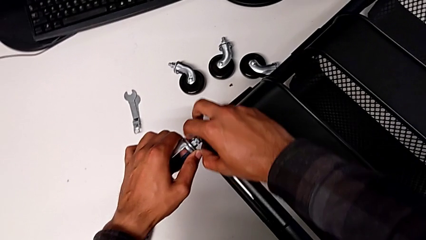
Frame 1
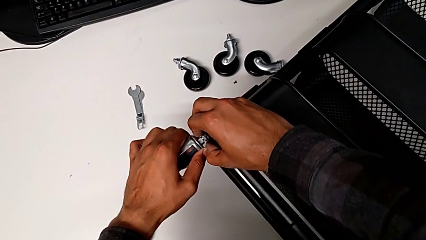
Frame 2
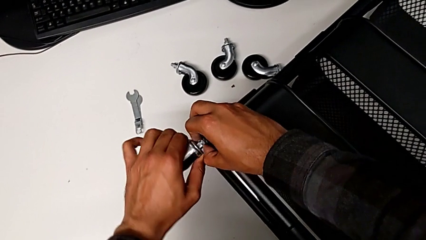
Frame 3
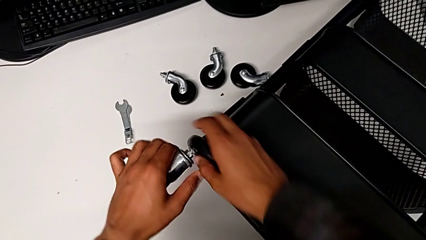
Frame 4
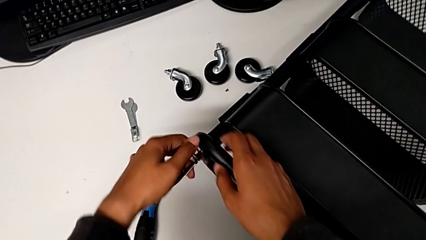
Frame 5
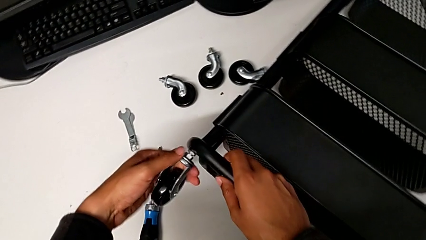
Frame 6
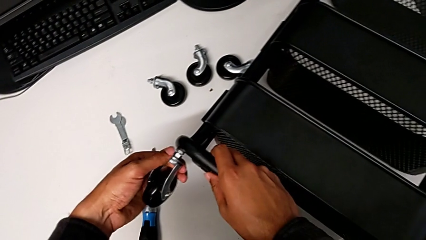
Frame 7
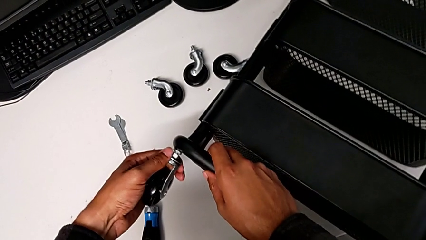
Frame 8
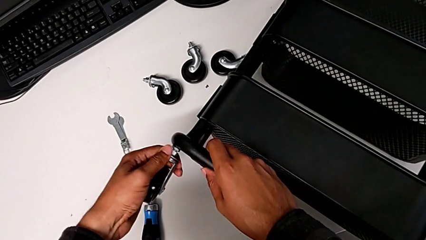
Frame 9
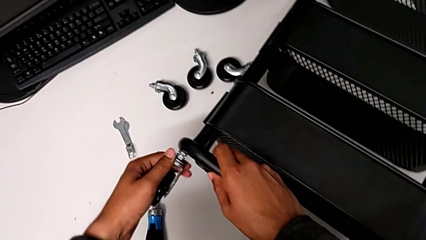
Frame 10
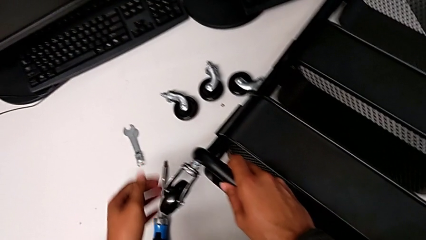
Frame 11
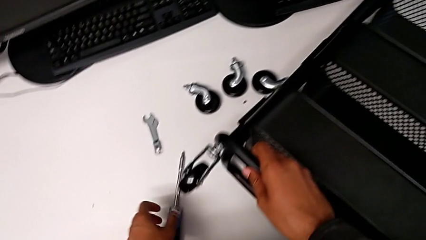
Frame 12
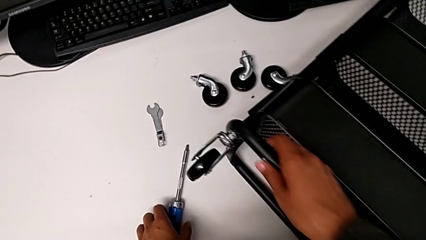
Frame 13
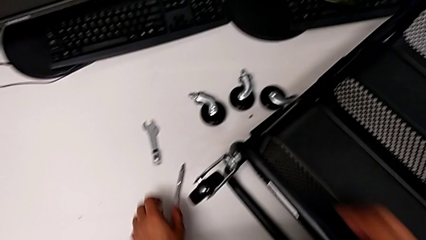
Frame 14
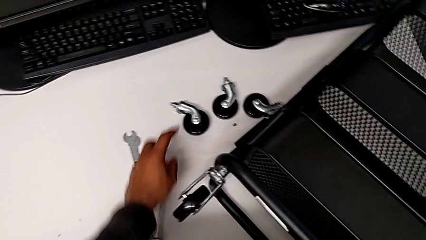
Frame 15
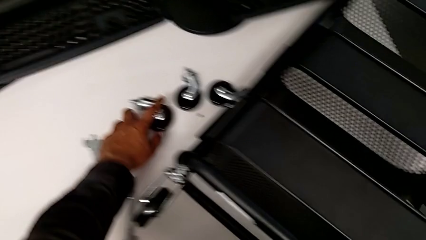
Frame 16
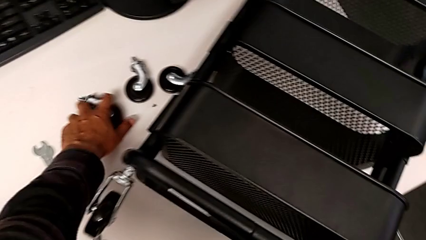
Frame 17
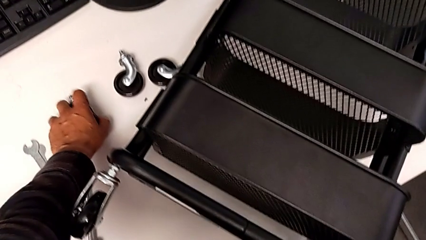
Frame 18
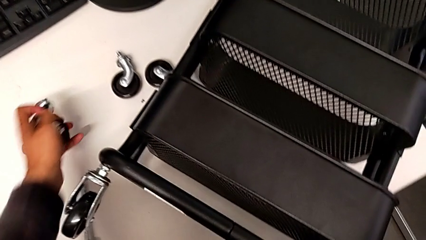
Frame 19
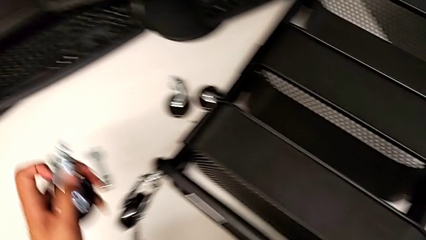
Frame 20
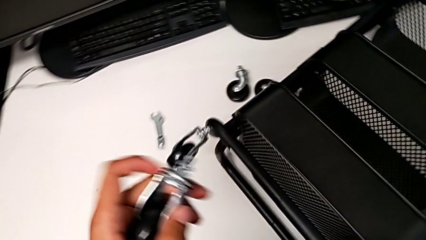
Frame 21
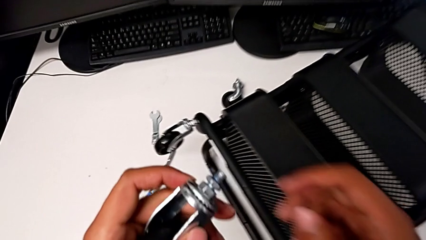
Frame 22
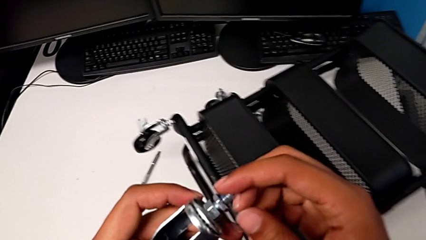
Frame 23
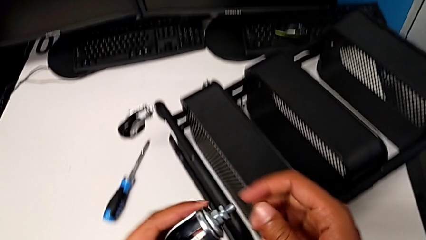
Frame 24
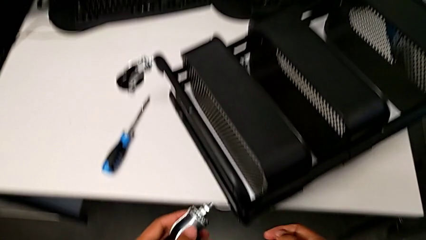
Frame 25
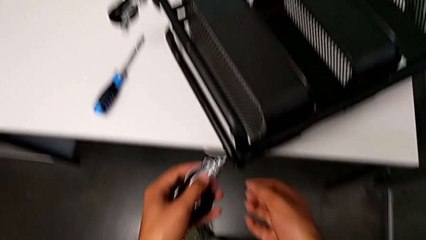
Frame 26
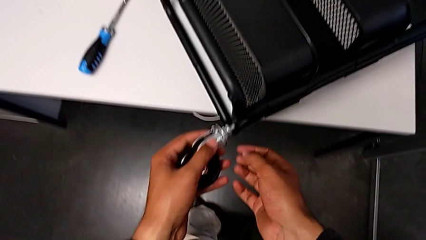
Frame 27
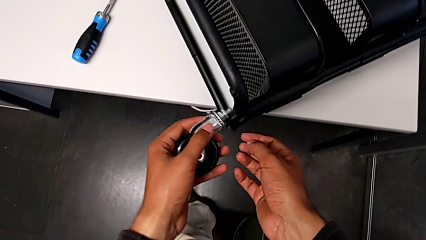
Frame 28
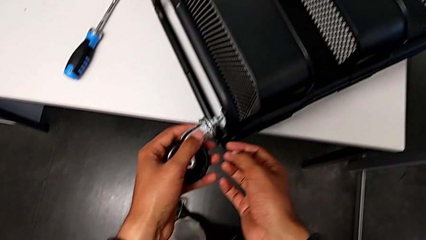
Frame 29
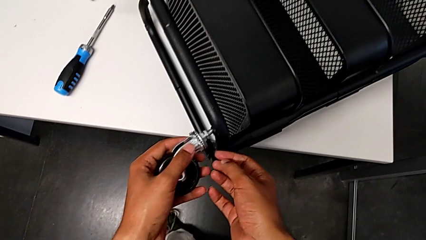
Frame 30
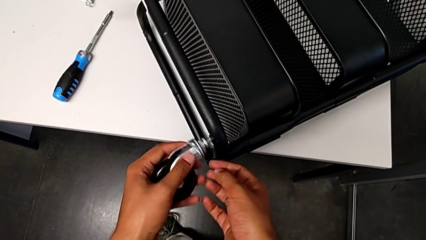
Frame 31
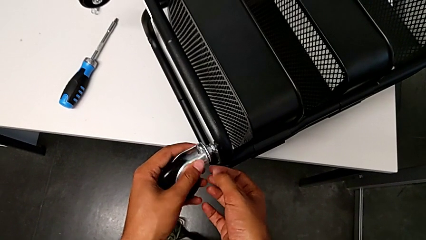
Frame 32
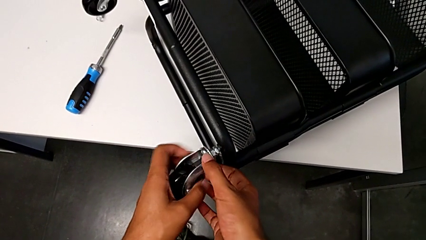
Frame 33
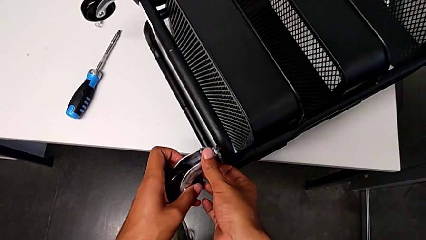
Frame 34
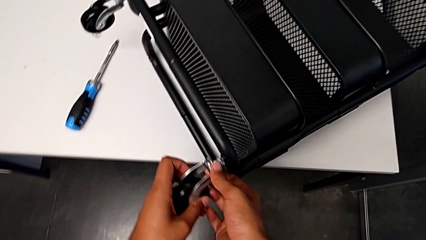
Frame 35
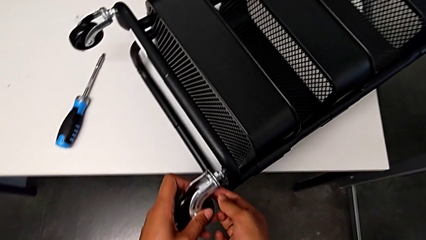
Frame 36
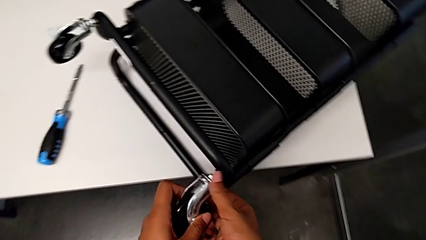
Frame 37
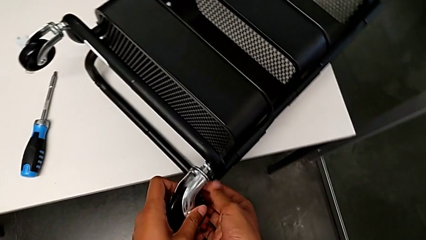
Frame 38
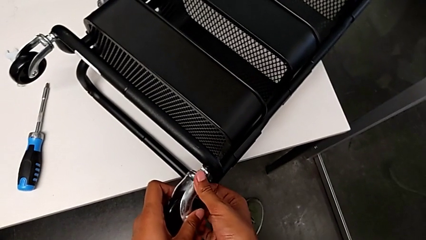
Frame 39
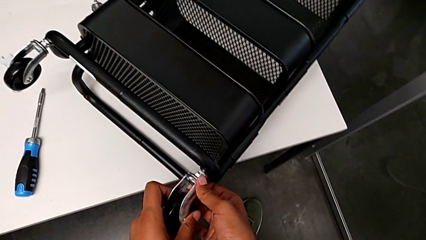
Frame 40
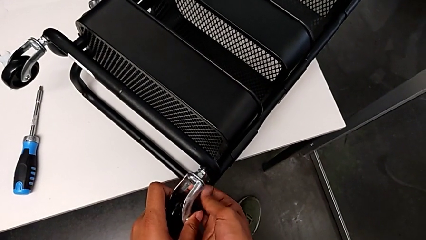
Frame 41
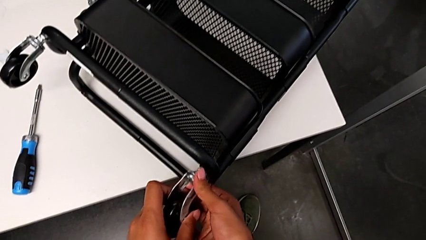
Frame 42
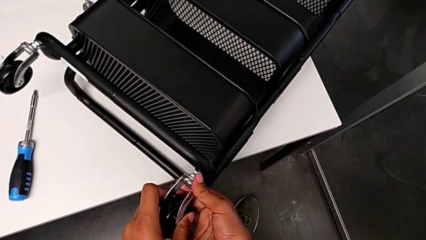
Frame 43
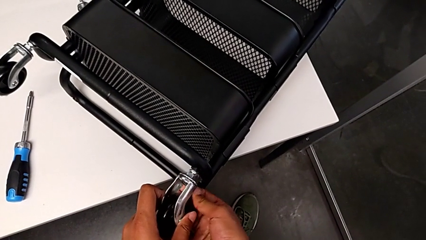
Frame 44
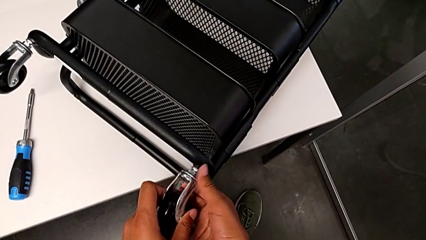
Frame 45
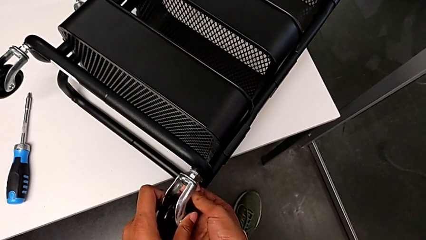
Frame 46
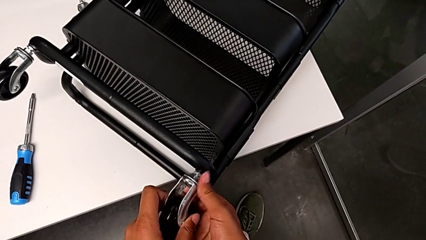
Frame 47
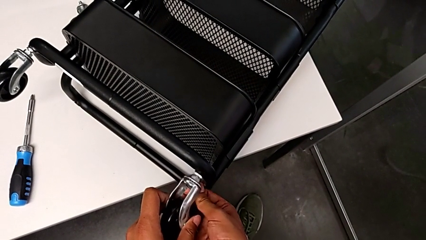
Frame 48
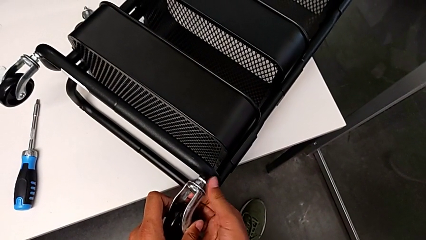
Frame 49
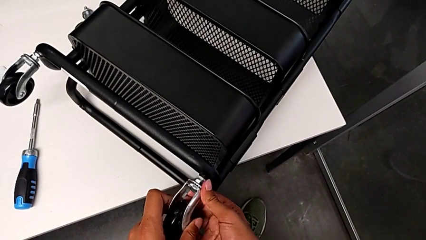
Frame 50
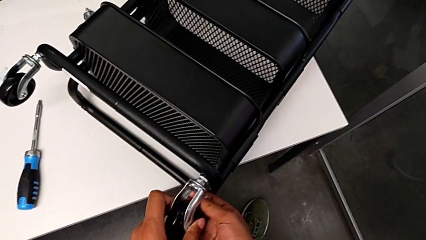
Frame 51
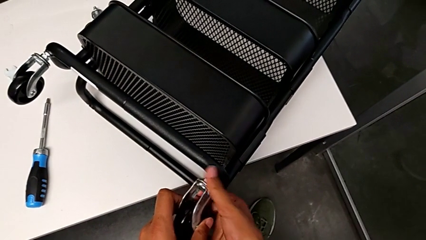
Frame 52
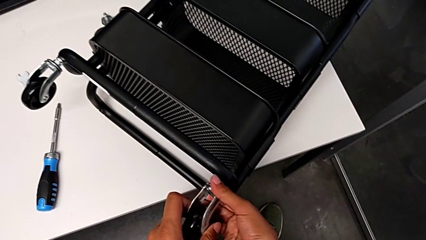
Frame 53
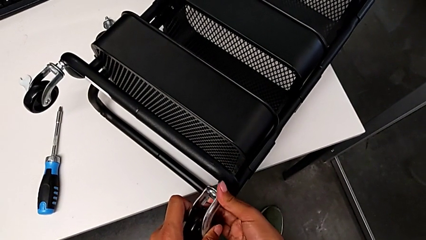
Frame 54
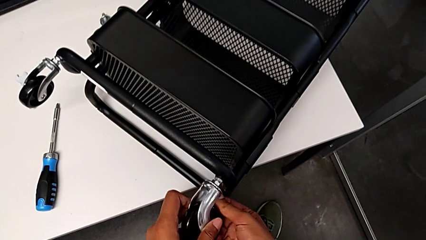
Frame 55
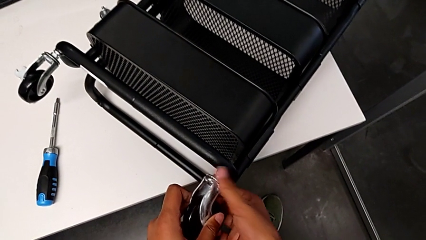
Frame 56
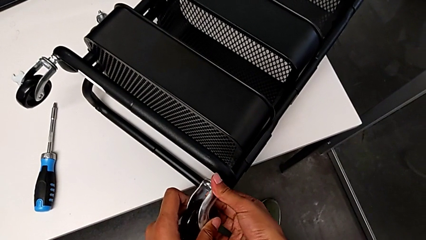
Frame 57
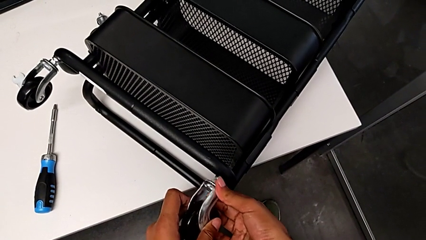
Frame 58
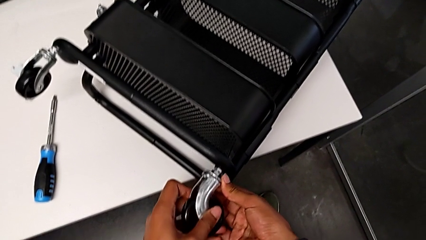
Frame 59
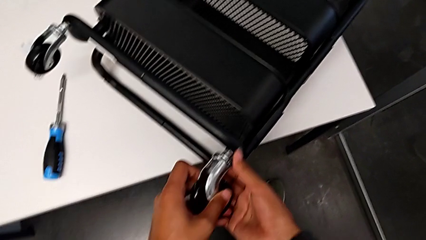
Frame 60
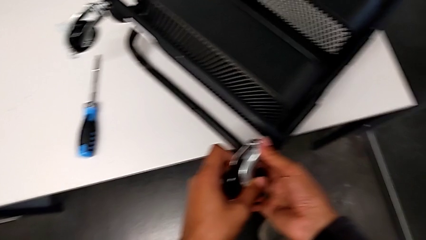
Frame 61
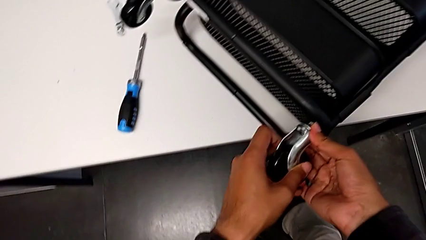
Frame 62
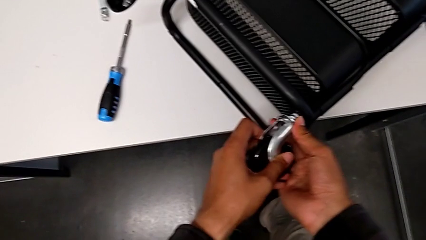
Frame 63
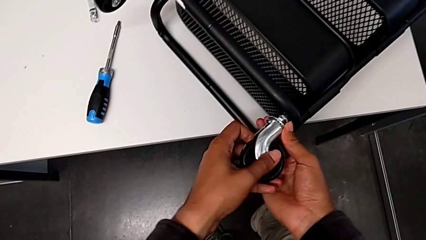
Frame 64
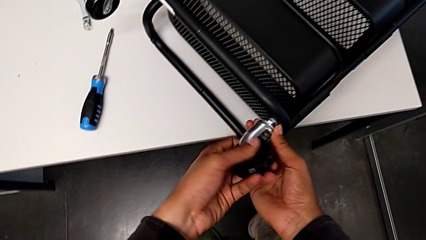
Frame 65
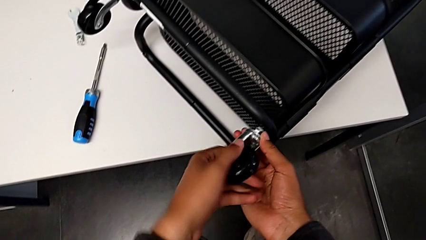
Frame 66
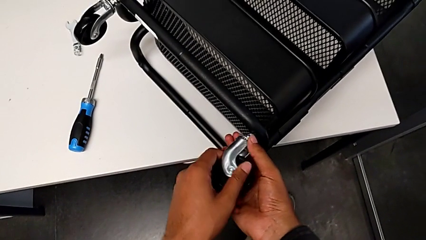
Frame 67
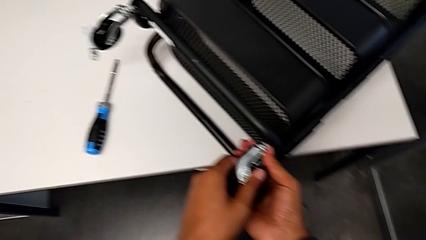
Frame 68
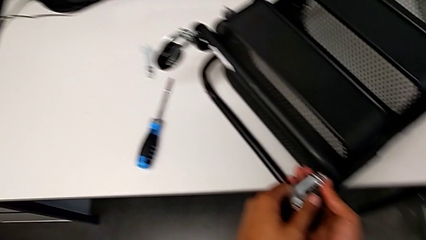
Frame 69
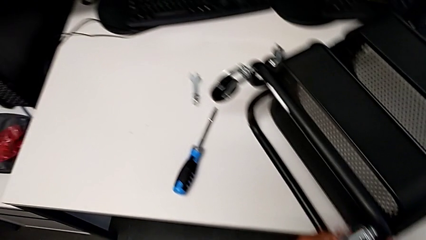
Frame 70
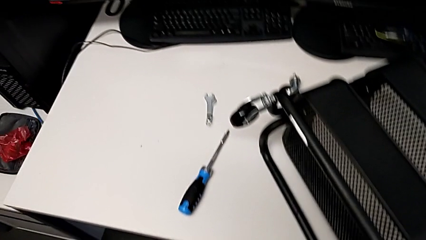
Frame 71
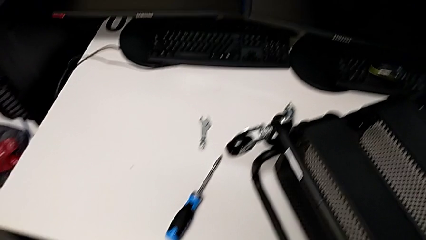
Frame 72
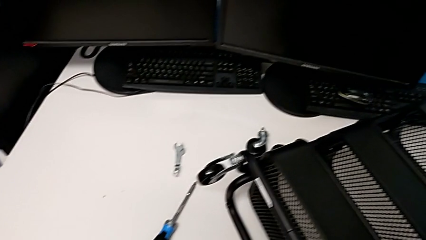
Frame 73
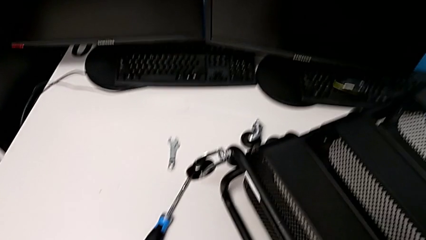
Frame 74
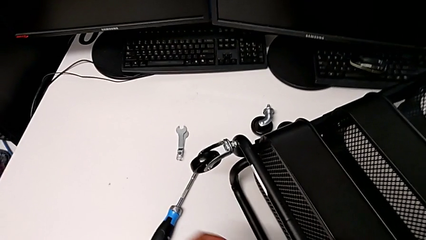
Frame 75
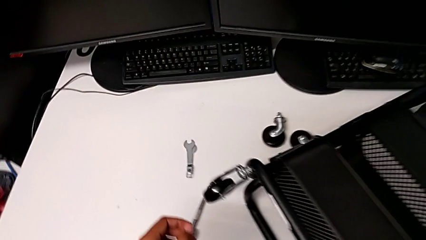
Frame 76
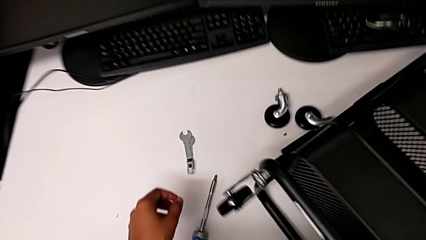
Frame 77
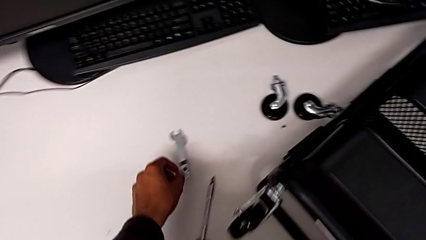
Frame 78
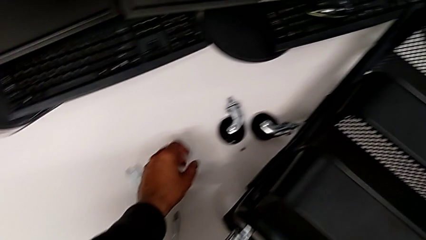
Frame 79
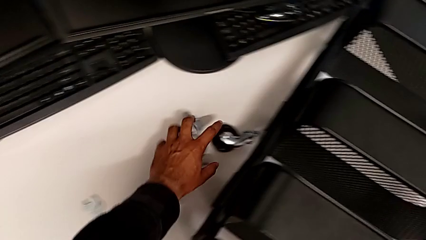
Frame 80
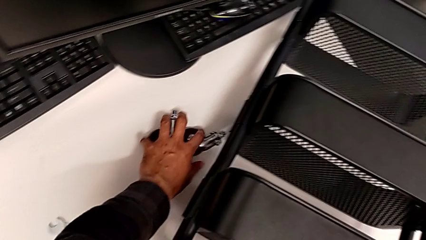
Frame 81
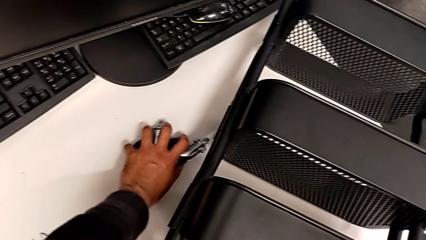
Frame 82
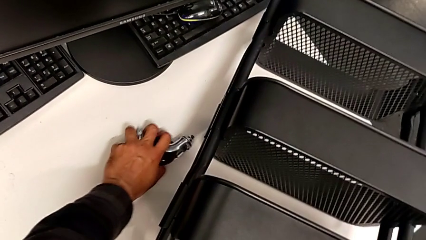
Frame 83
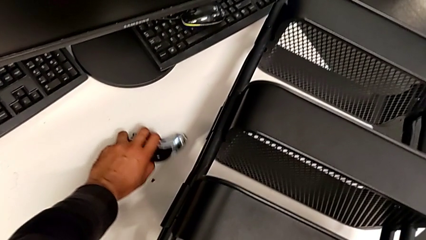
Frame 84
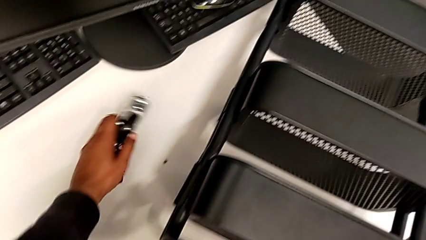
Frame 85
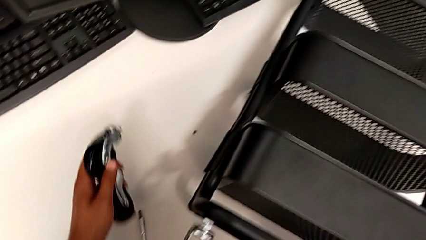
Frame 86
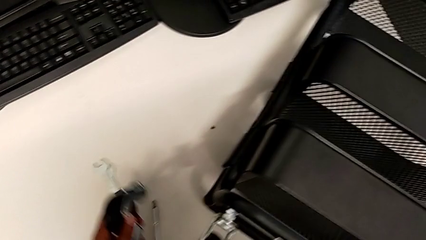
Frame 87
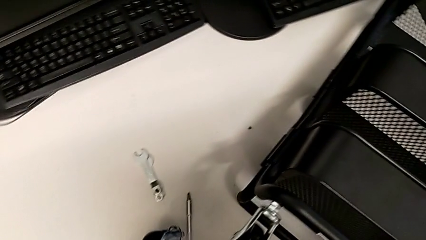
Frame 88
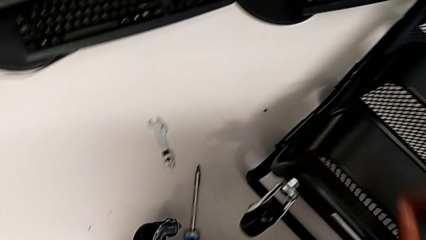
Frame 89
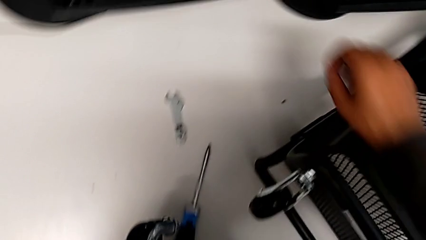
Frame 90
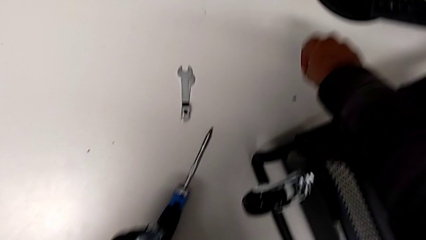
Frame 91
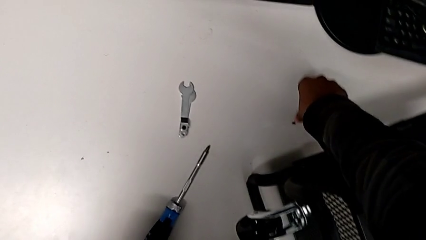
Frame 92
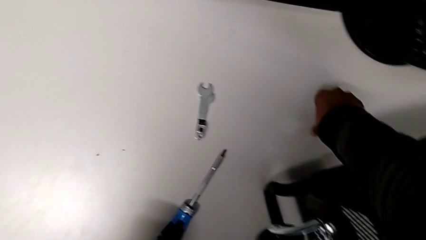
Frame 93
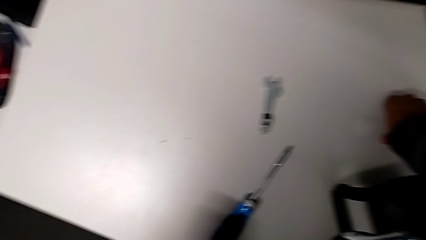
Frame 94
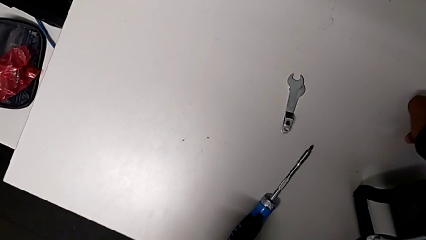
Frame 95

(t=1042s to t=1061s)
The camera wearer is screwing the rounded wheels. They screw the first wheel, grab the second wheel, screw it and grab the wheel.
